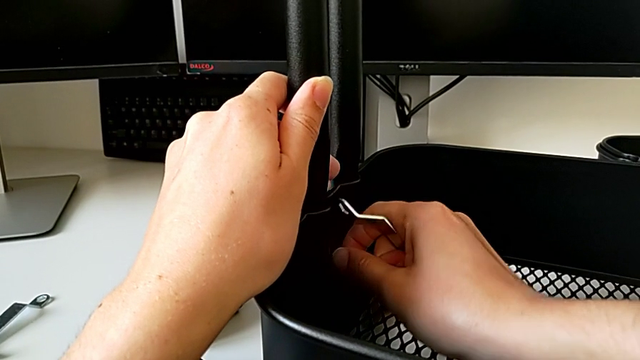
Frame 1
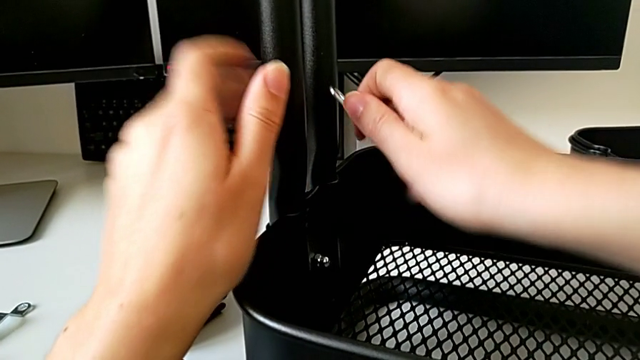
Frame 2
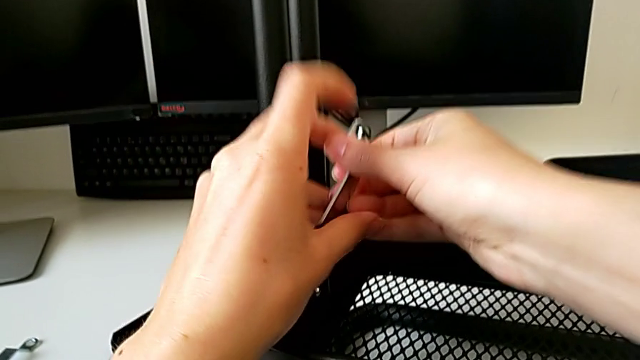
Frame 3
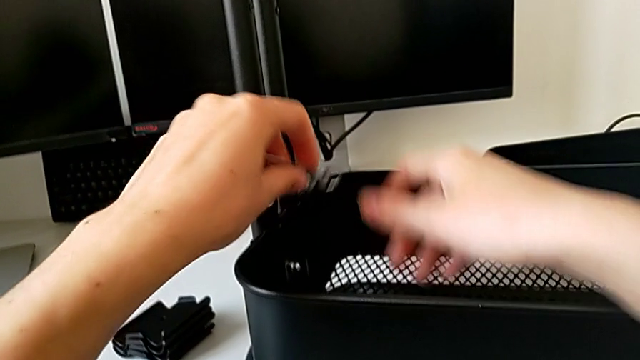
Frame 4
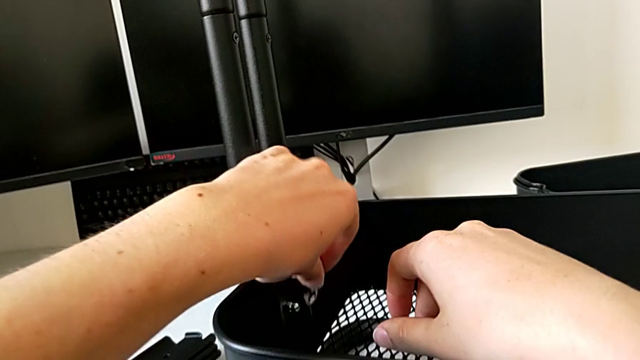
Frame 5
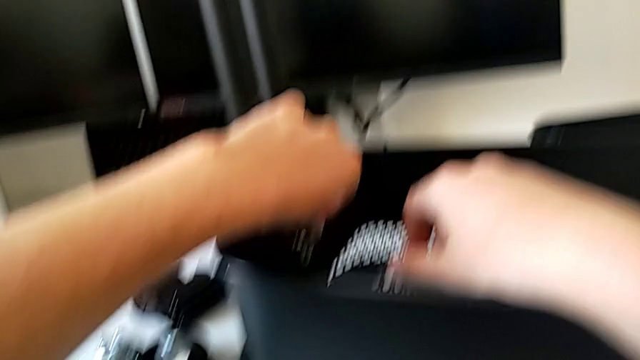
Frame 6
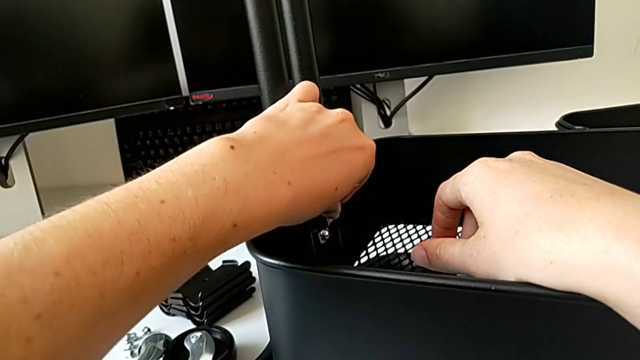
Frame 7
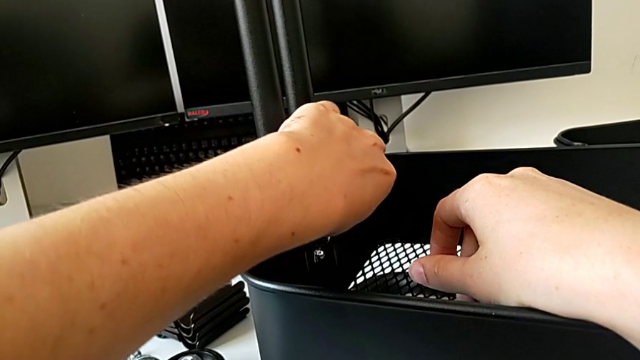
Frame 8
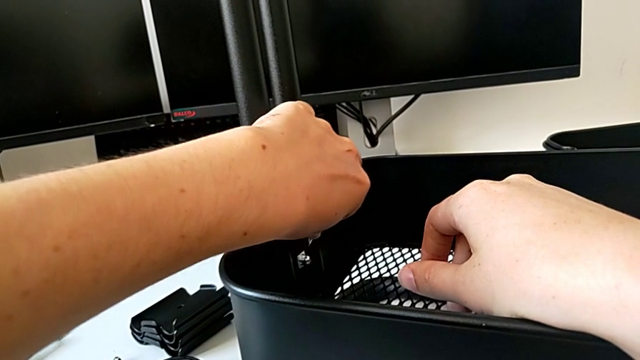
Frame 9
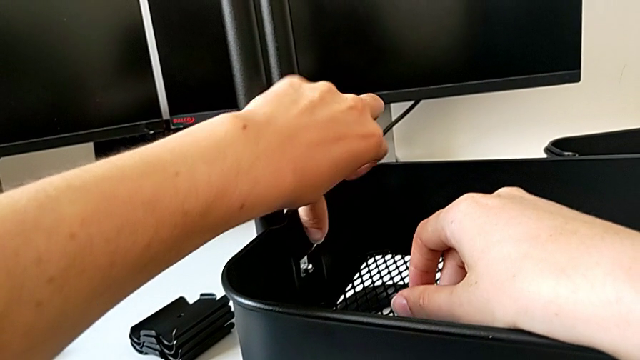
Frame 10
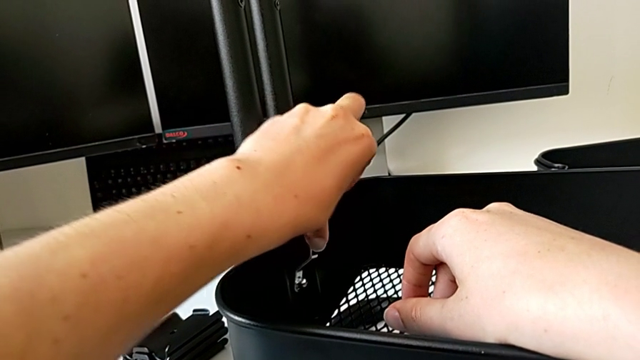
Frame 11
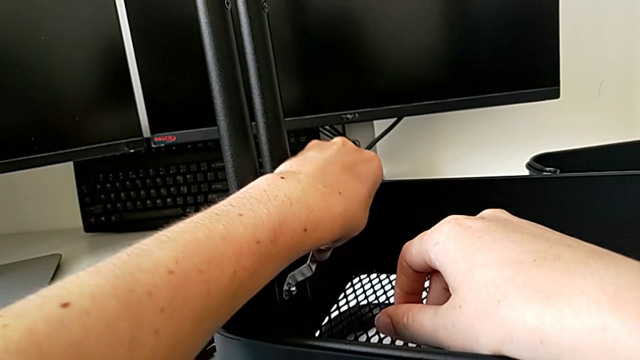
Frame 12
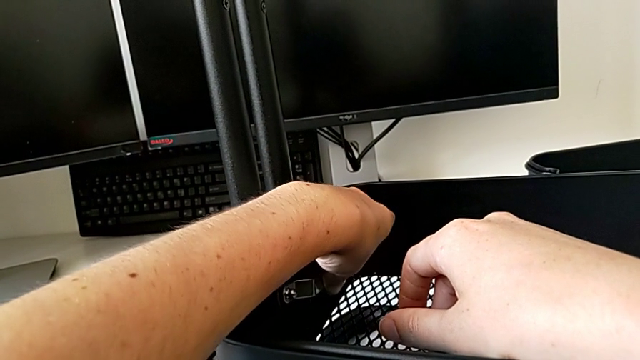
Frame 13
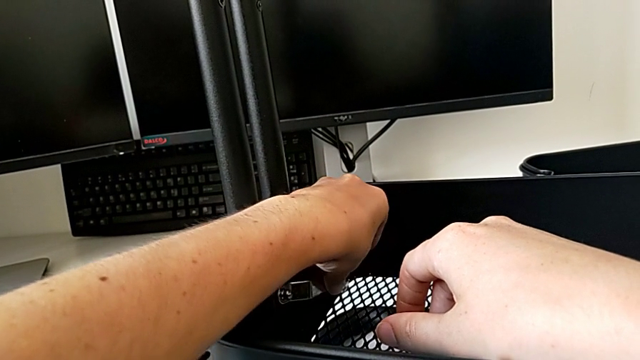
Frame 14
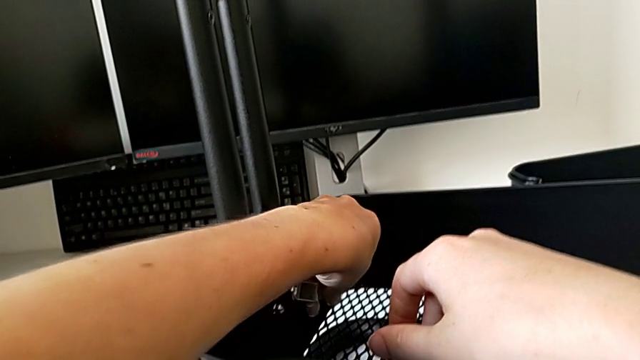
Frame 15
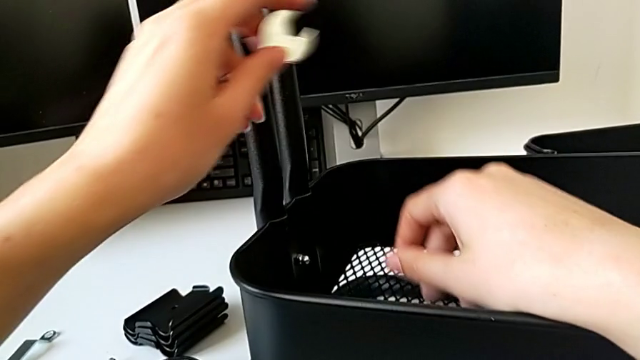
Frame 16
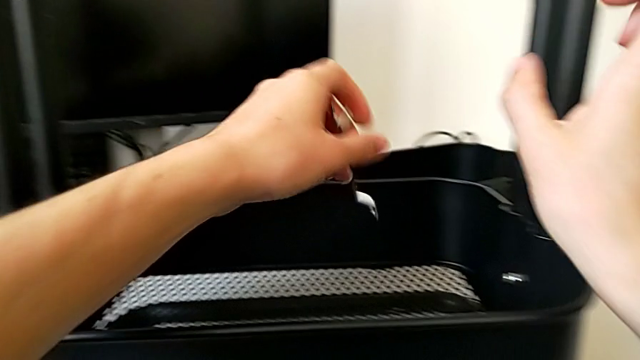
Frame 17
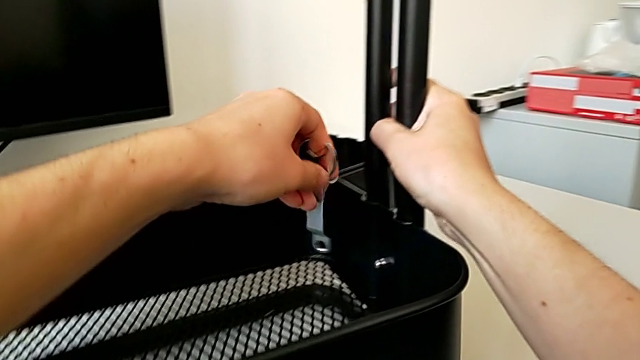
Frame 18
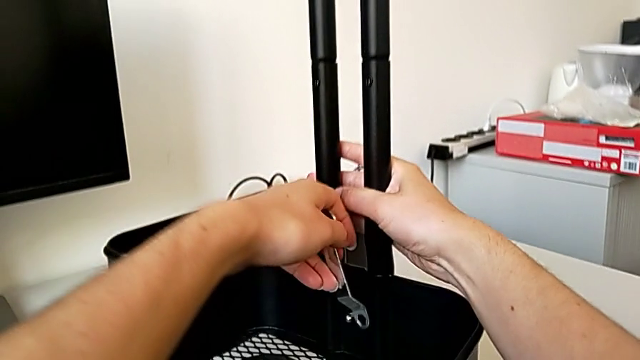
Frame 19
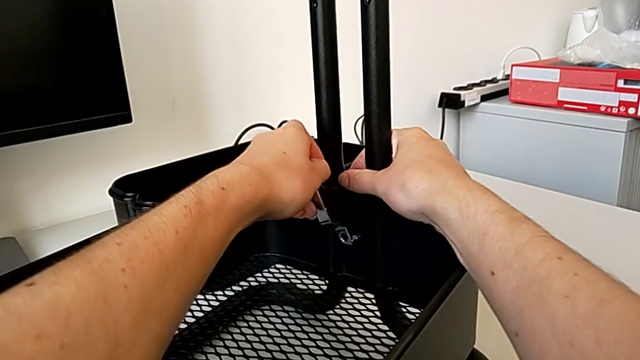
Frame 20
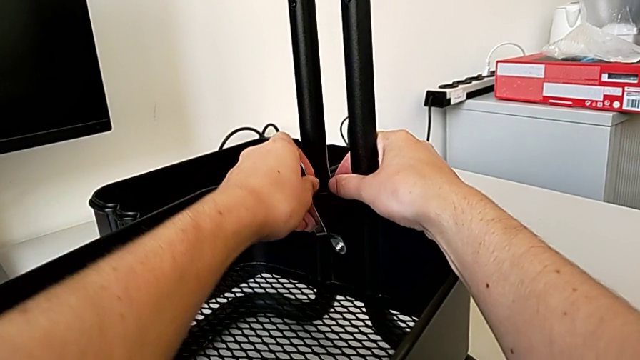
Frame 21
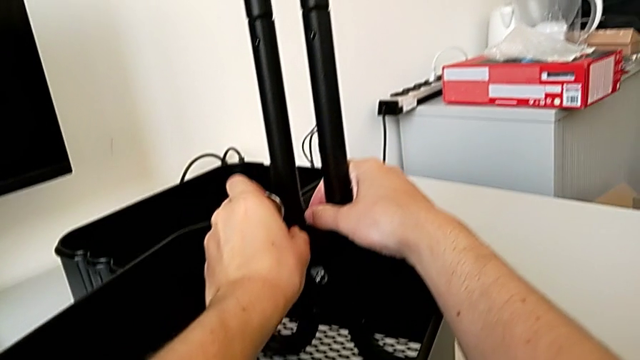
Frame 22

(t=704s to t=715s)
The camera wearer is assembling the bottom tray of the rolling cart. They insert the spanner wrench, screw the hexagon cap nut and insert the spanner wrench.

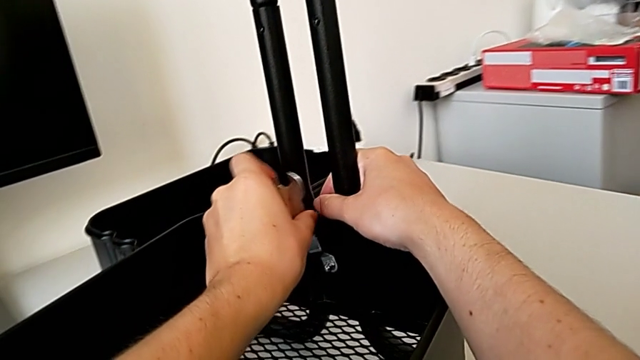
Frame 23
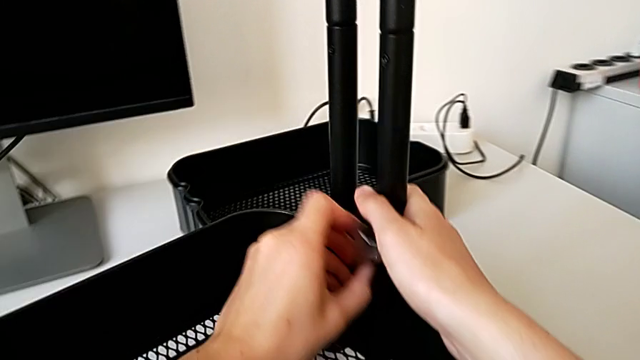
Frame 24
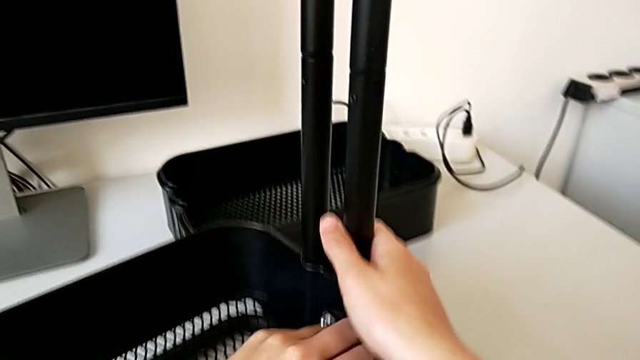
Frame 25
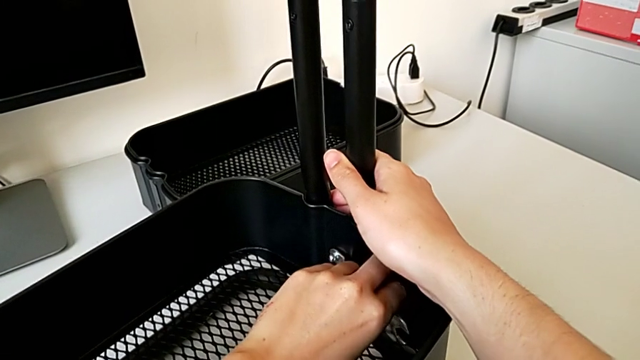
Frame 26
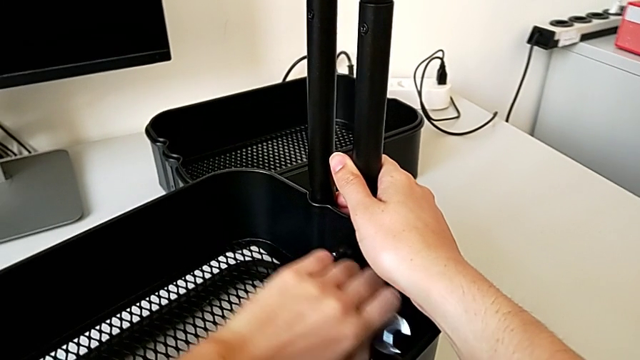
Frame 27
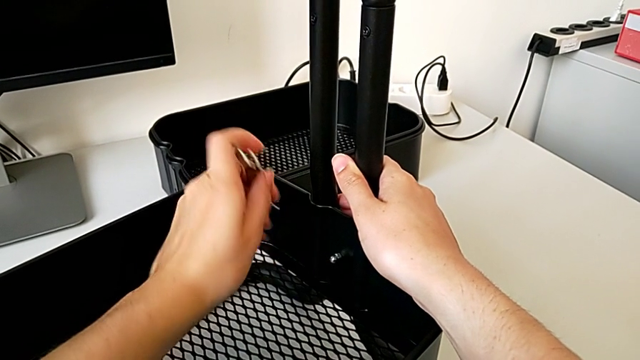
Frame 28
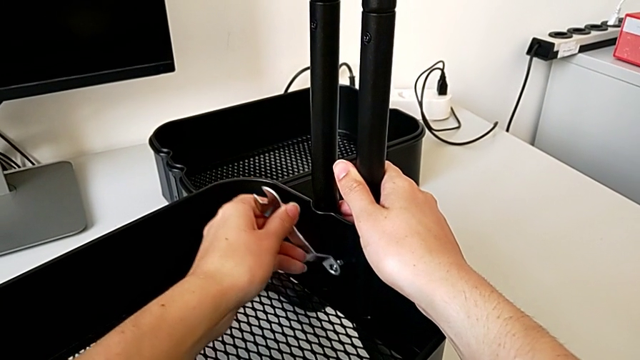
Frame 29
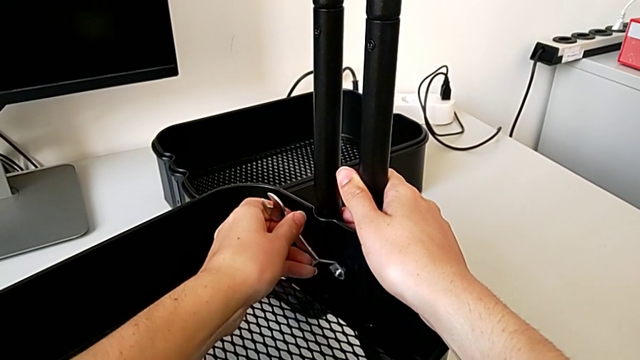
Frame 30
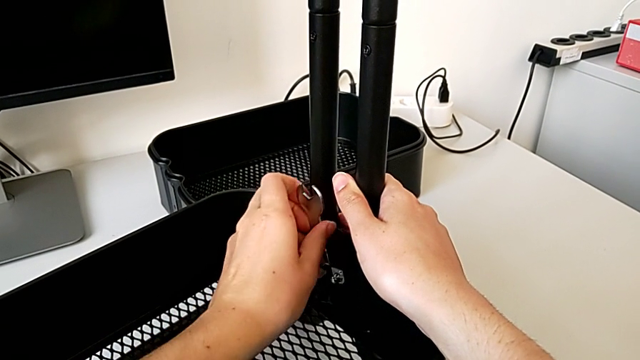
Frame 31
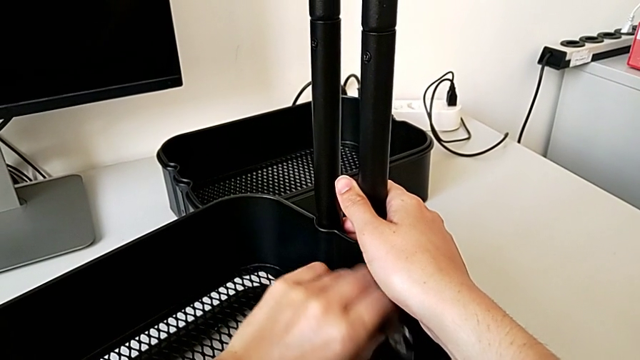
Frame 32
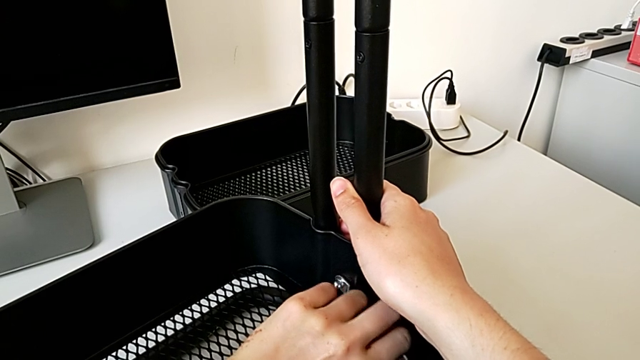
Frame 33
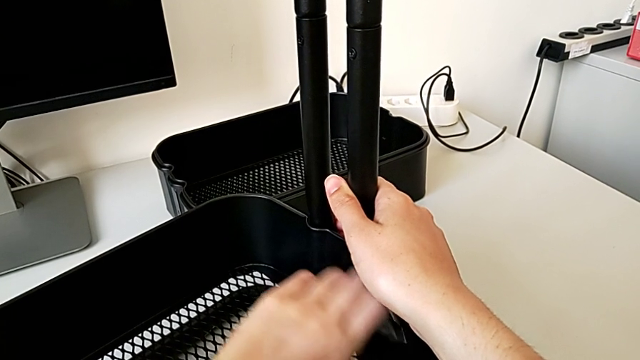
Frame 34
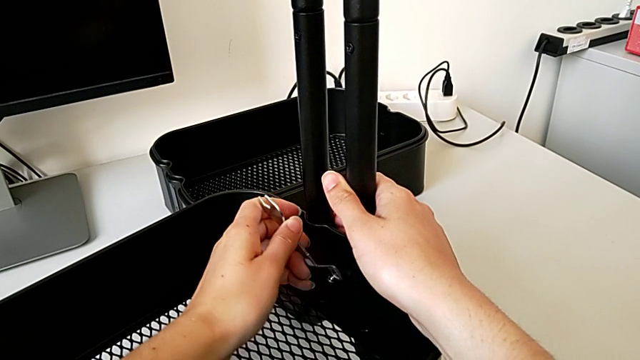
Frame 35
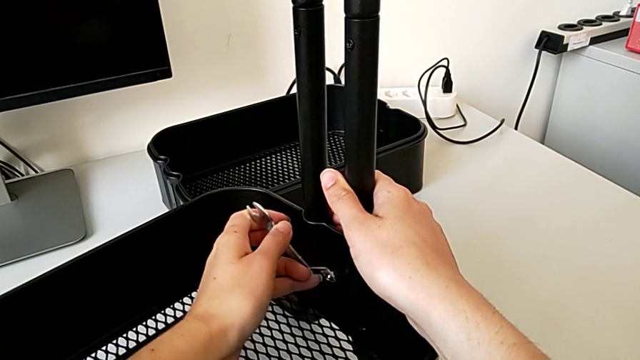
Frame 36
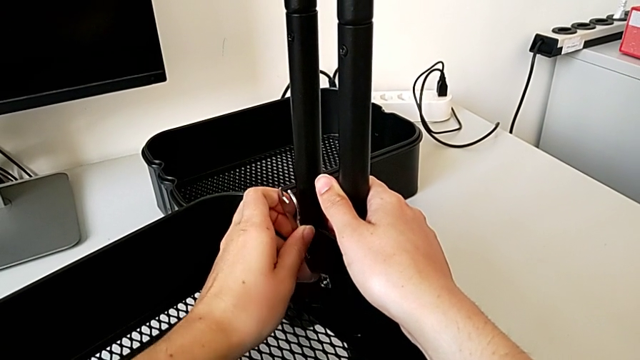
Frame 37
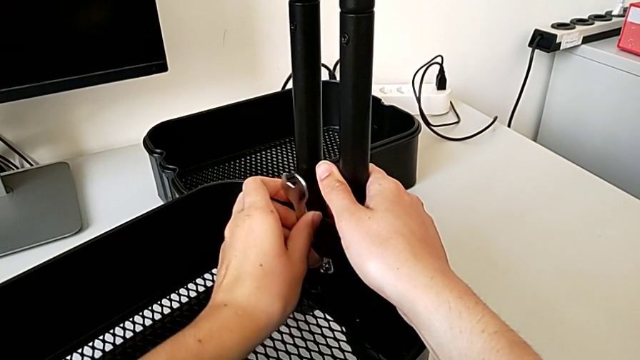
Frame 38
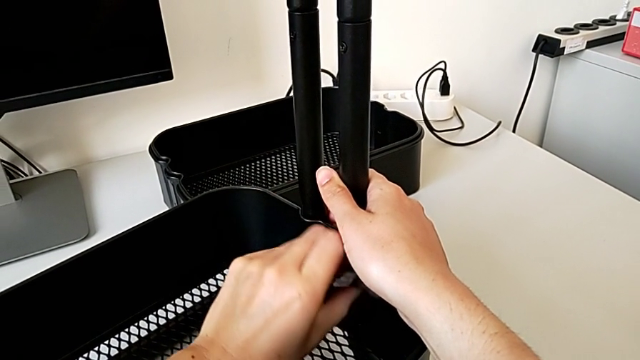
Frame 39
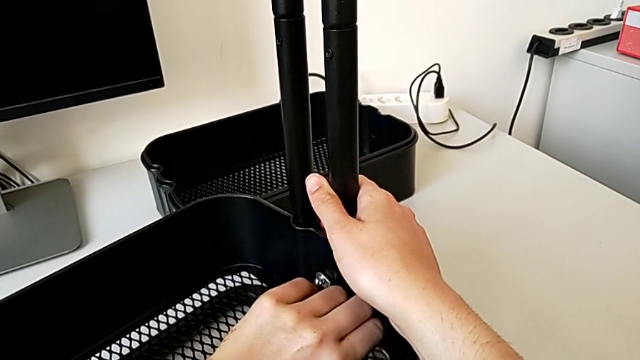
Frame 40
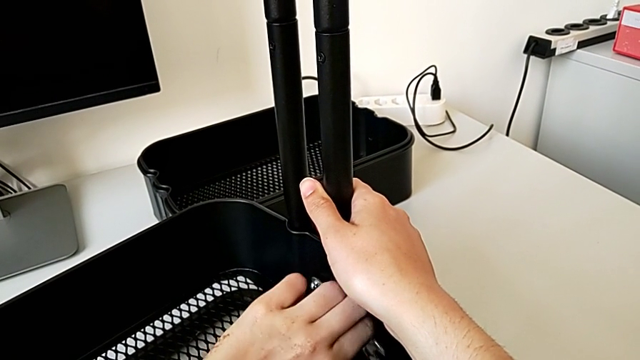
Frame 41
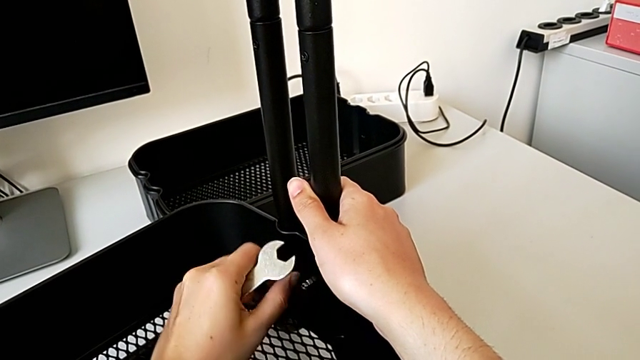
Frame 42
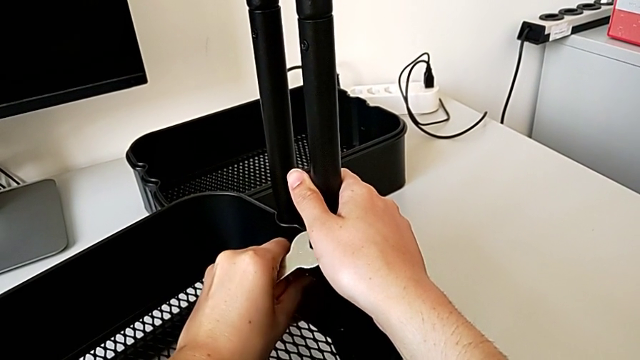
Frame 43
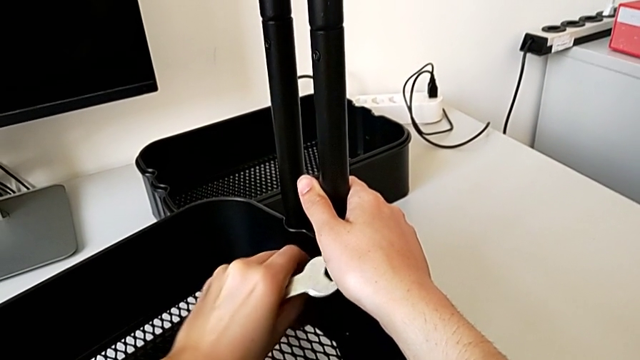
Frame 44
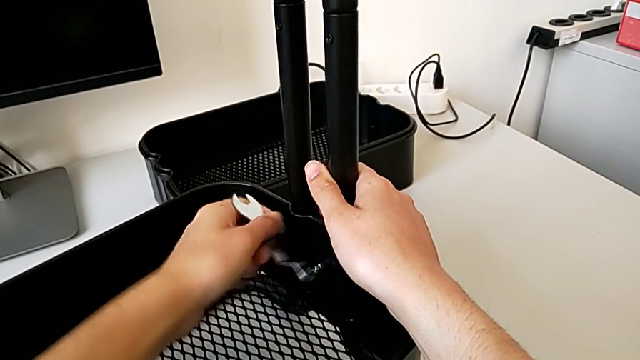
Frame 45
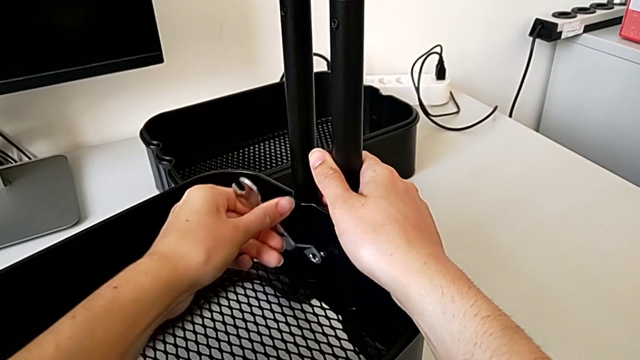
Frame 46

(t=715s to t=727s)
The camera wearer is assembling the bottom tray of the rolling cart. They screw the hexagon cap nut, insert the spanner wrench, screw the hexagon cap nut, insert the spanner wrench, screw the hexagon cap nut and begin to grab it.
